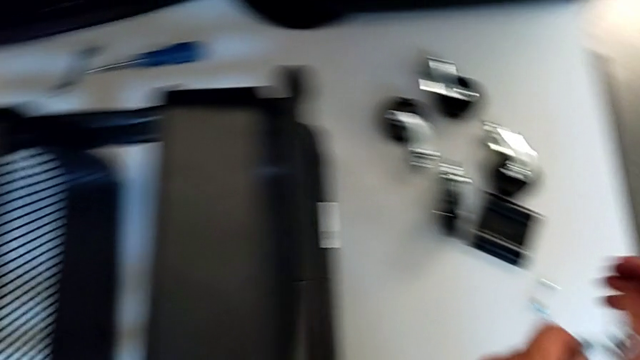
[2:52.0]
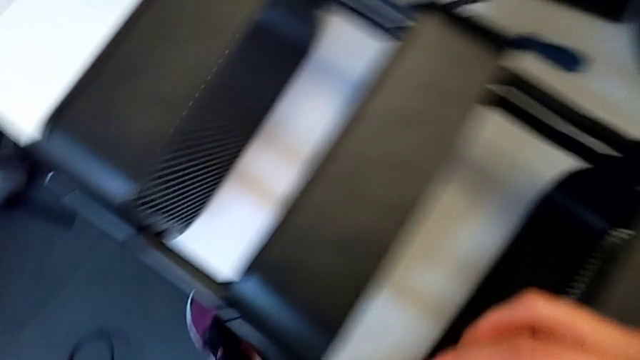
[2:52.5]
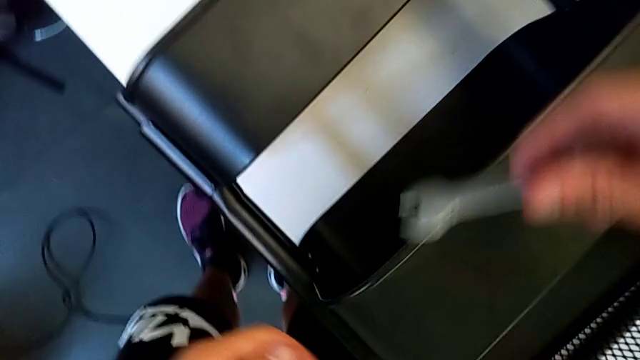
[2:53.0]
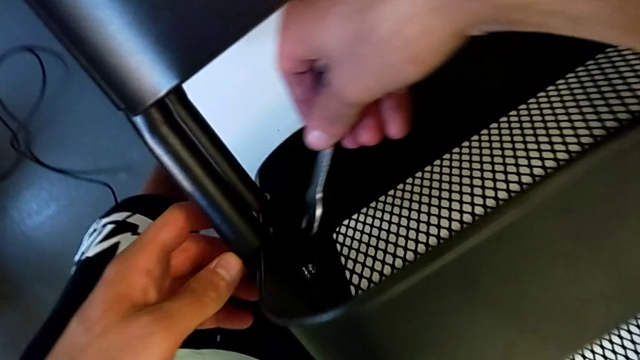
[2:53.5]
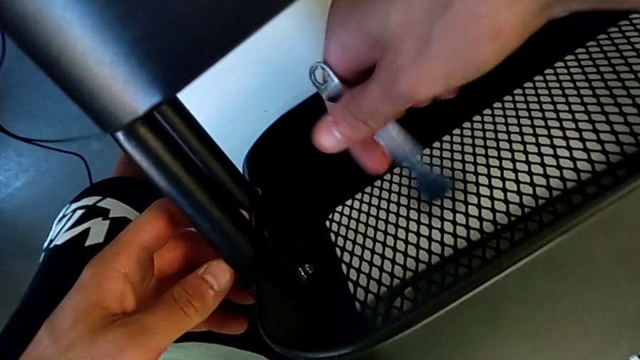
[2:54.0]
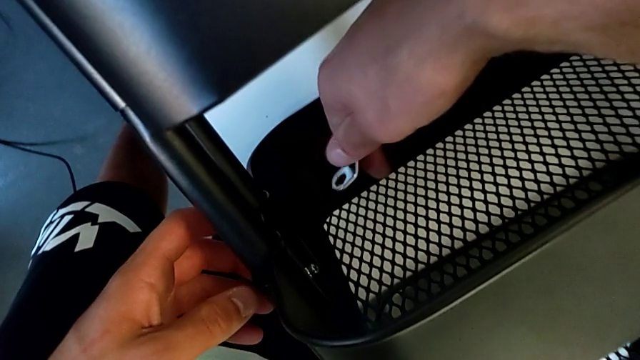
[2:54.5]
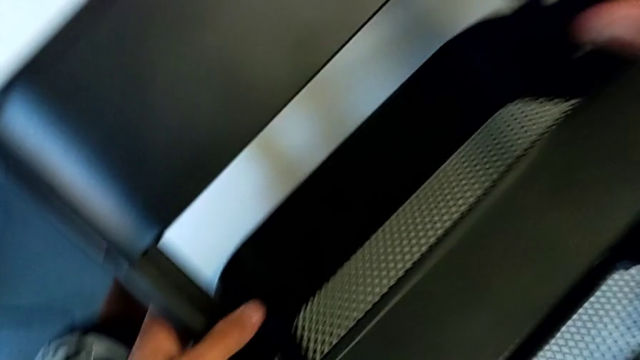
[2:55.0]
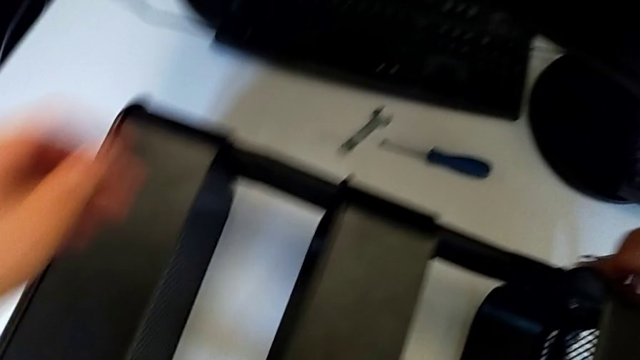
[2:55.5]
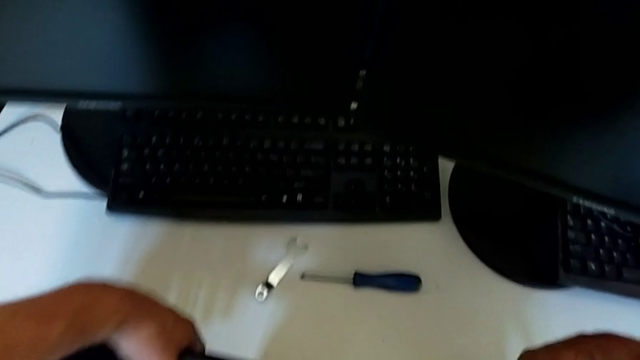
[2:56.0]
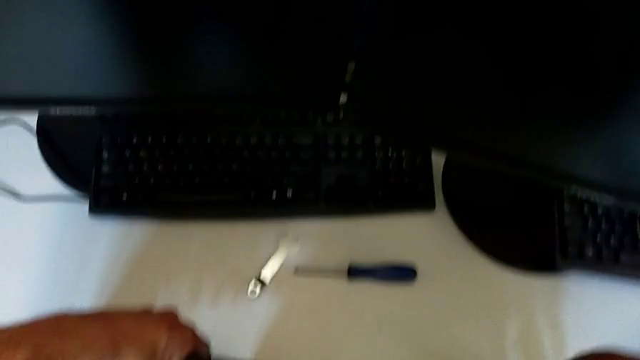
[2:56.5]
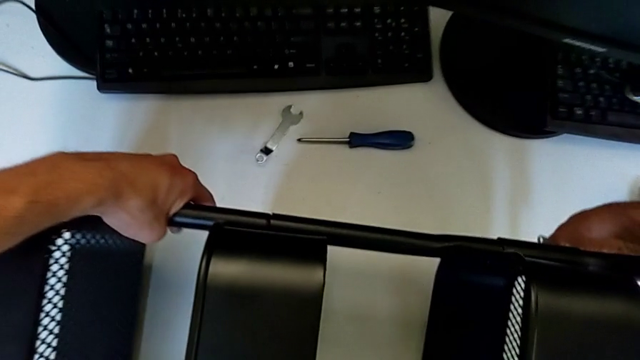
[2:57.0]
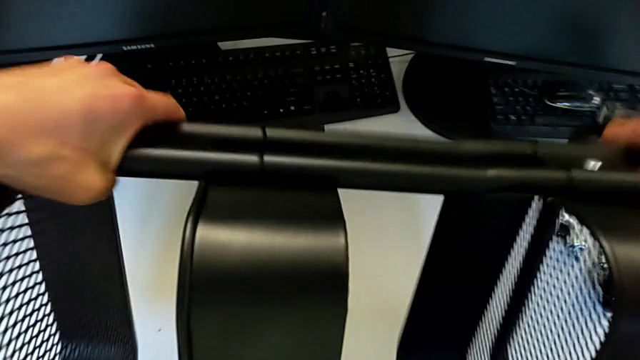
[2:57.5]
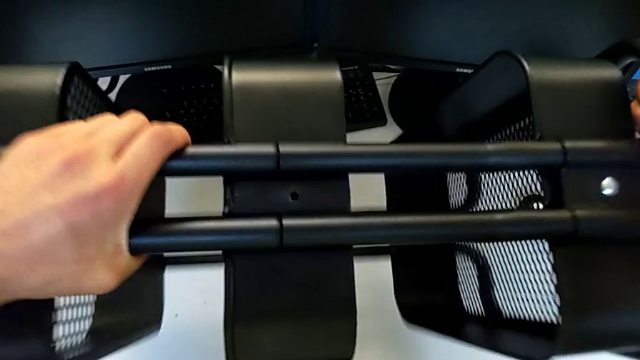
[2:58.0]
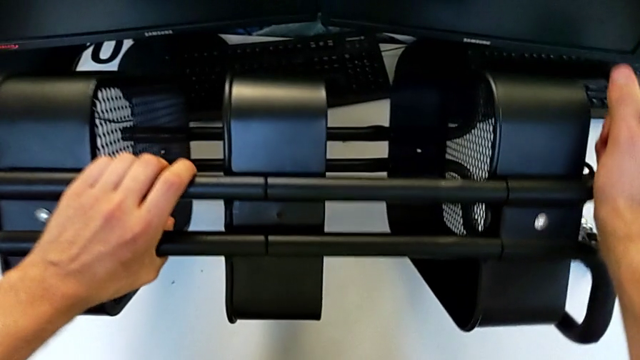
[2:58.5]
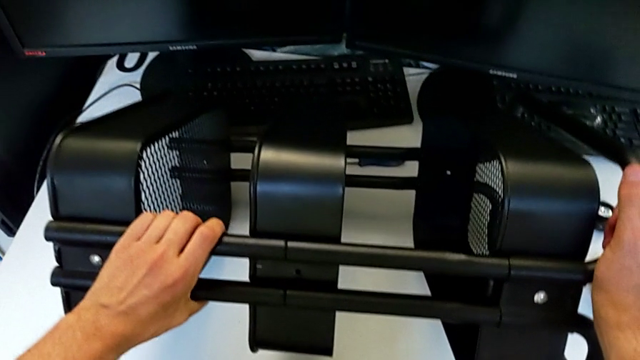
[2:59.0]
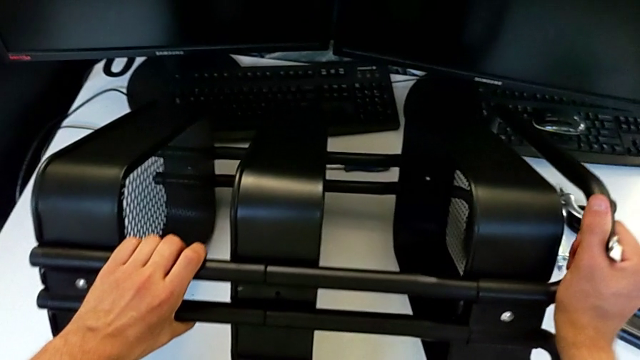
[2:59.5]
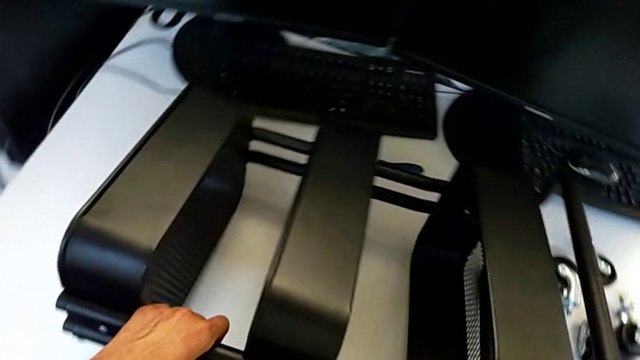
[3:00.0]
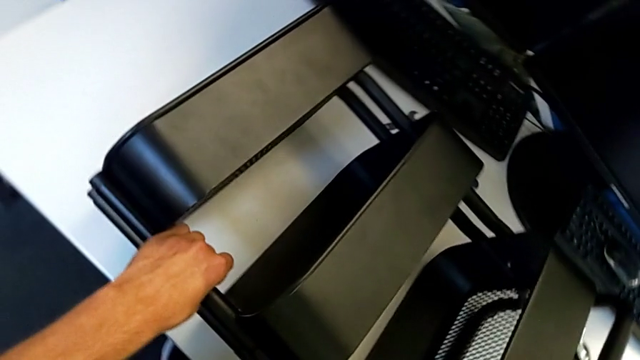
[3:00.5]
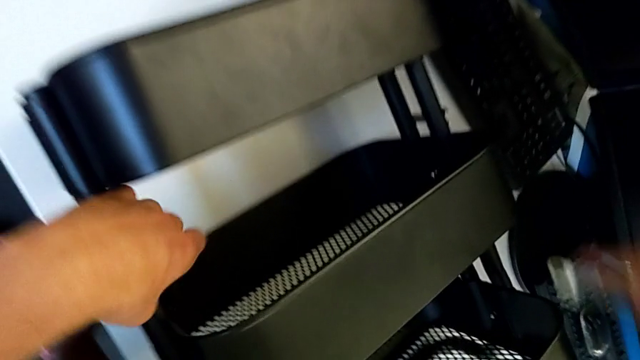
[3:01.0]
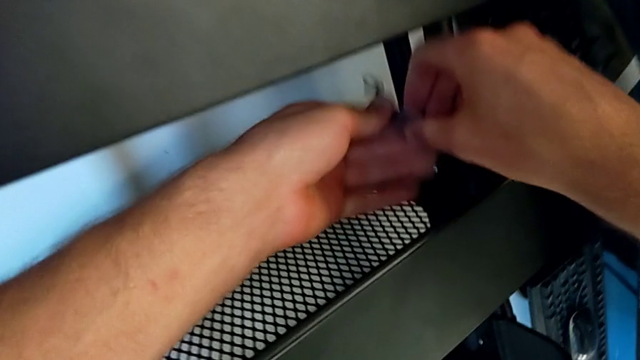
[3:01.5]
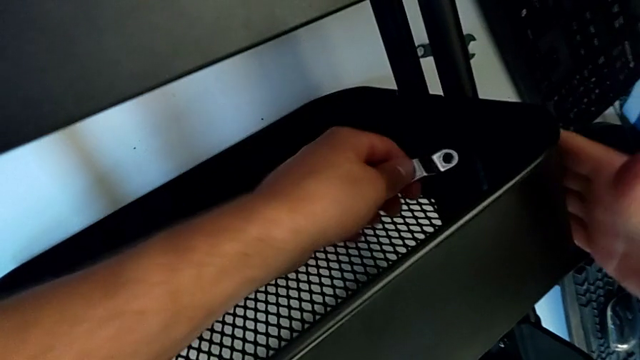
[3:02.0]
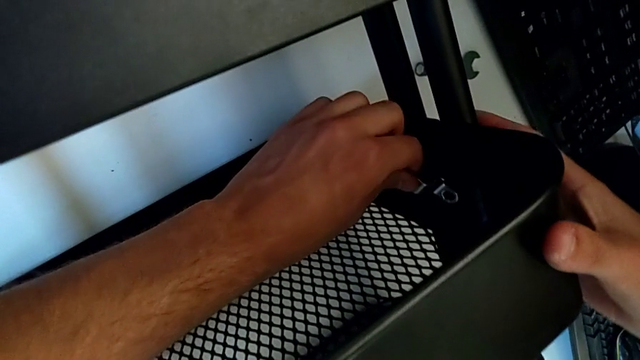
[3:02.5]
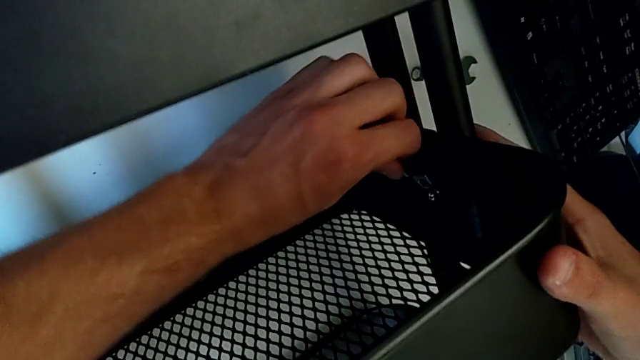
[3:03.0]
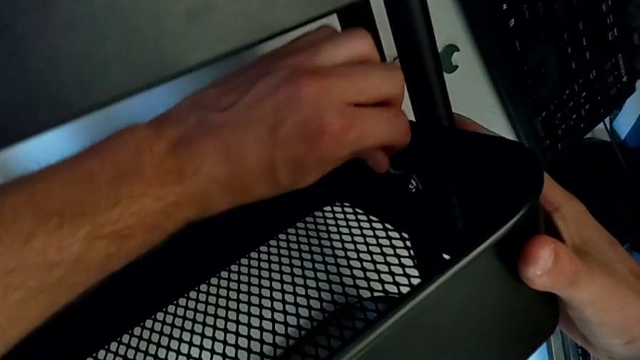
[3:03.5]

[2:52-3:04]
The camera wearer is disassembling the second bolt from the middle tray. They approach the hexagonal wrench, rotate it, rotate the utility cart, grab the hexagonal wrench and insert it.

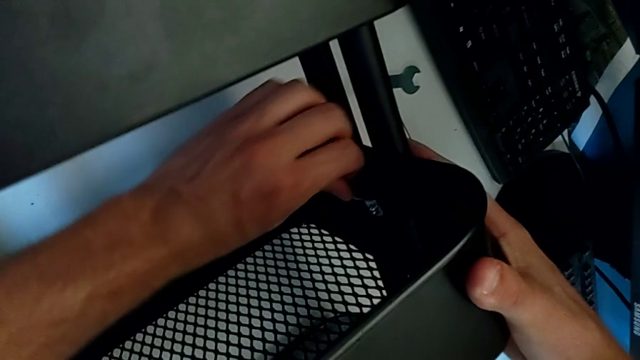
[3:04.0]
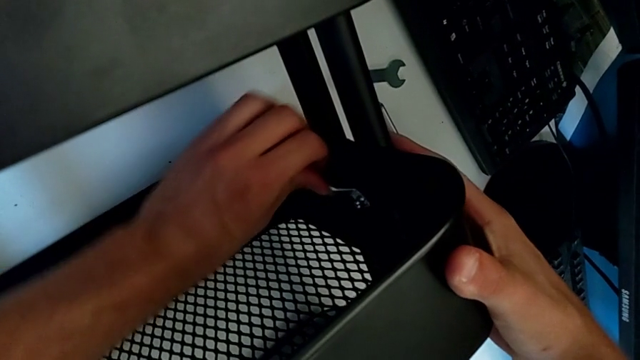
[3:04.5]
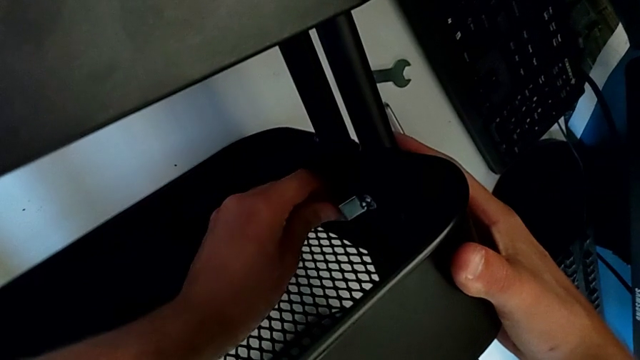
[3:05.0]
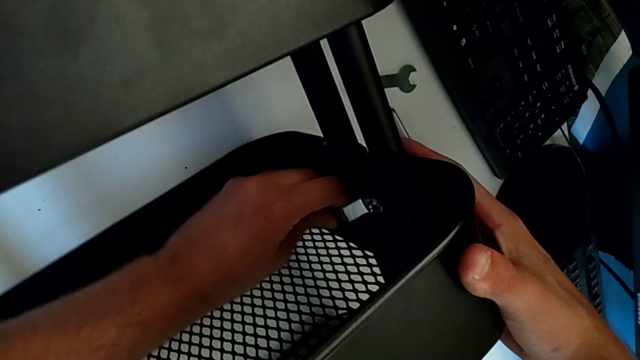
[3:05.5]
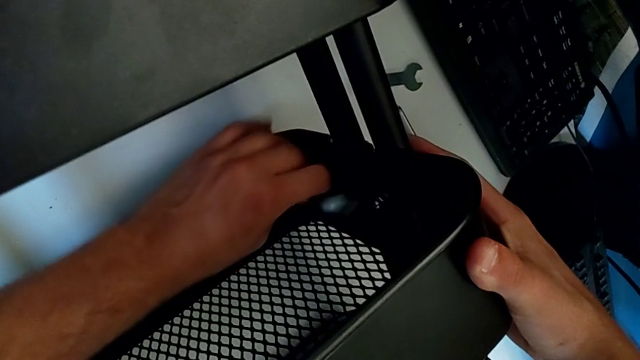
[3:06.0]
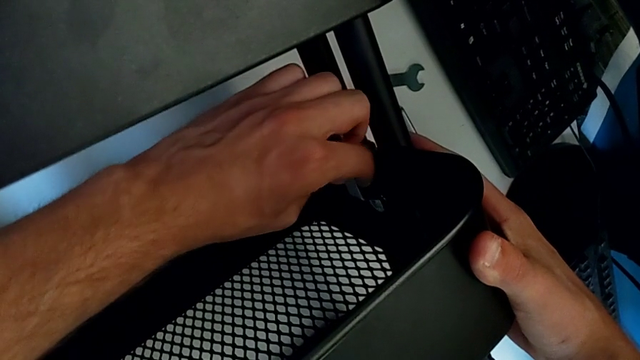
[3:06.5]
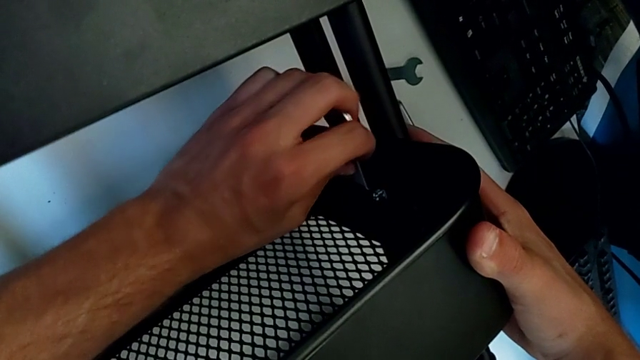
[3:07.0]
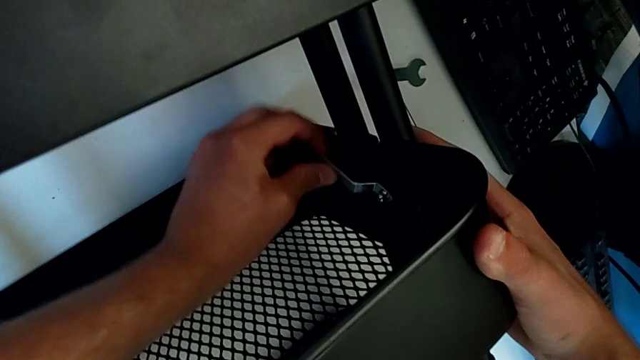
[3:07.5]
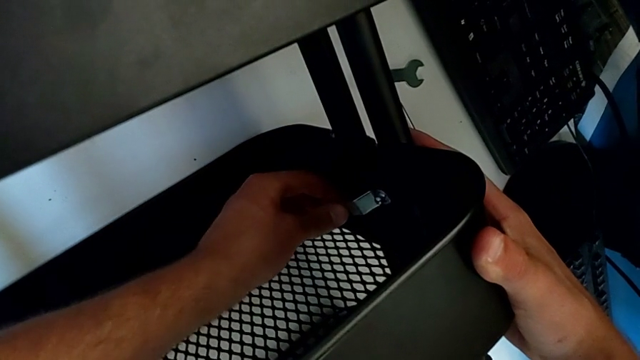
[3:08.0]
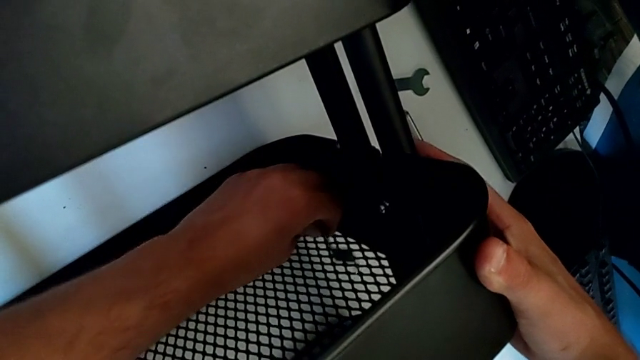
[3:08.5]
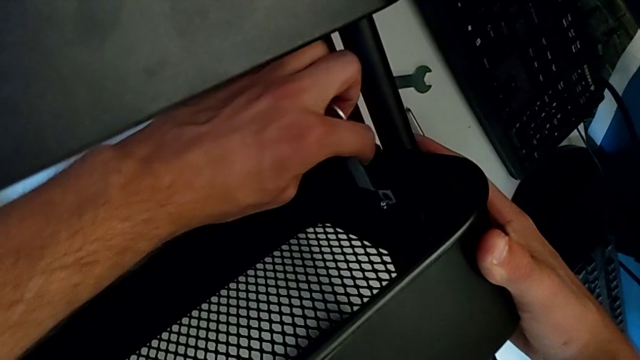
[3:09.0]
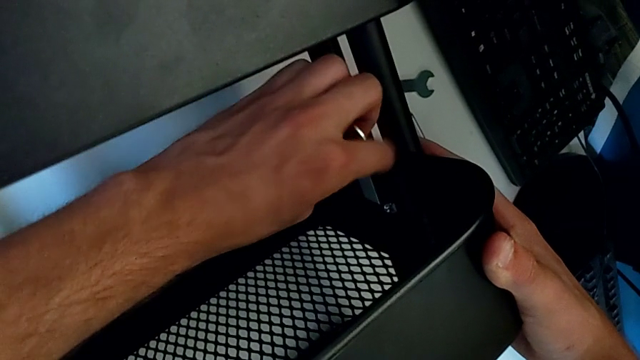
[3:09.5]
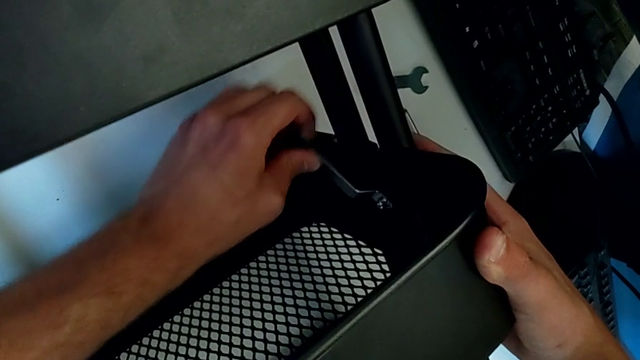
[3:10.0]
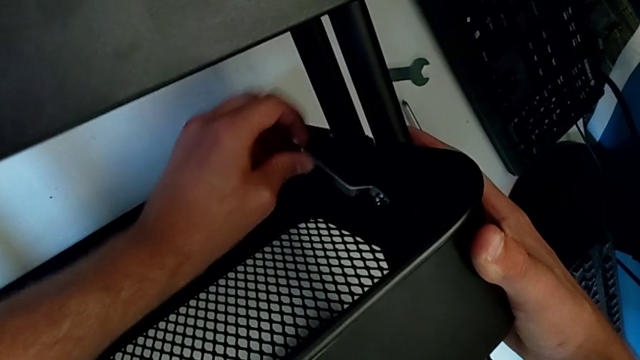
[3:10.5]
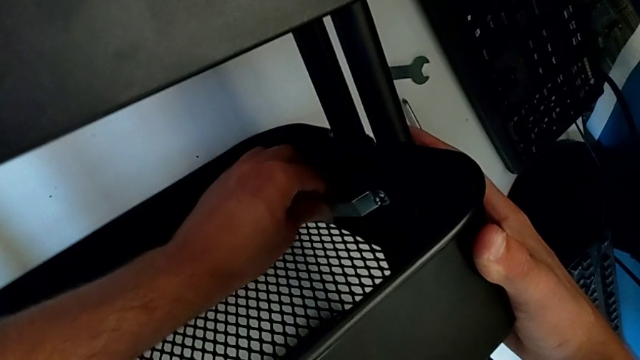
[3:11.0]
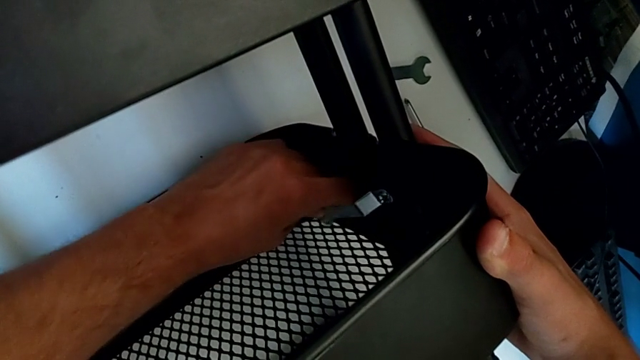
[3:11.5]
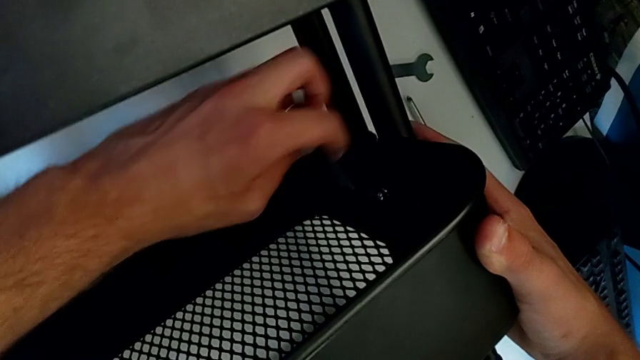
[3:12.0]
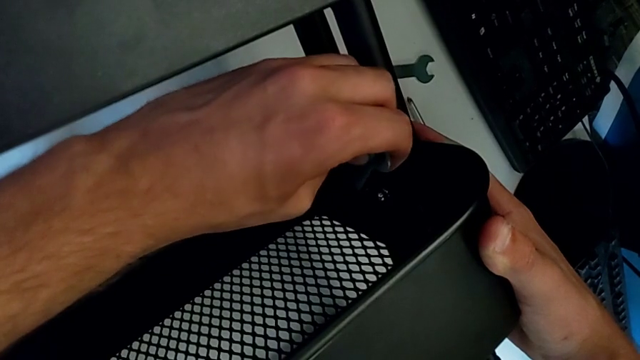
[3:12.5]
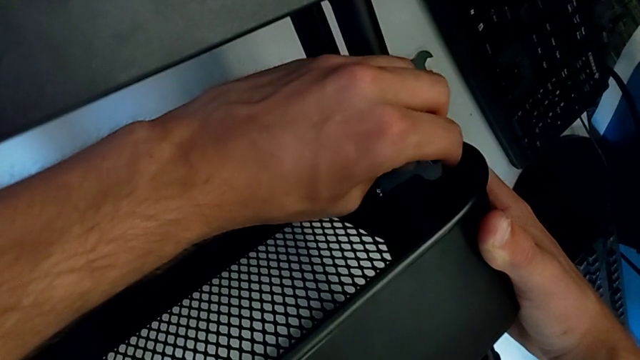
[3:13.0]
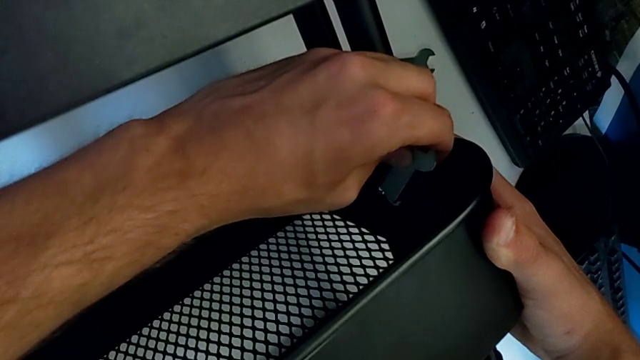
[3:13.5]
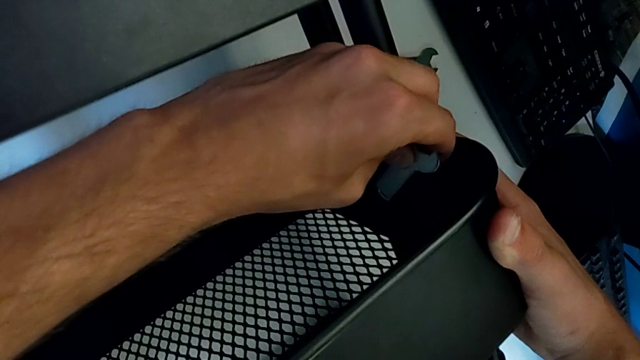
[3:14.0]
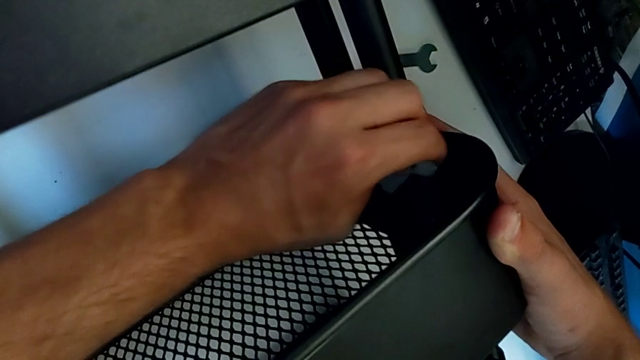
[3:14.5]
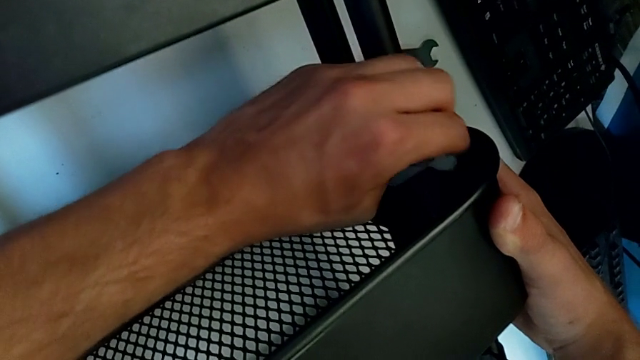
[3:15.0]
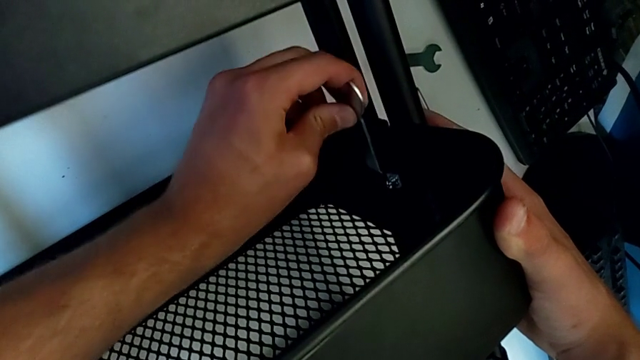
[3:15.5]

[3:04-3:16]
The camera wearer is disassembling the second bolt from the middle tray. They begin to unscrew the hexagon cap nut.
